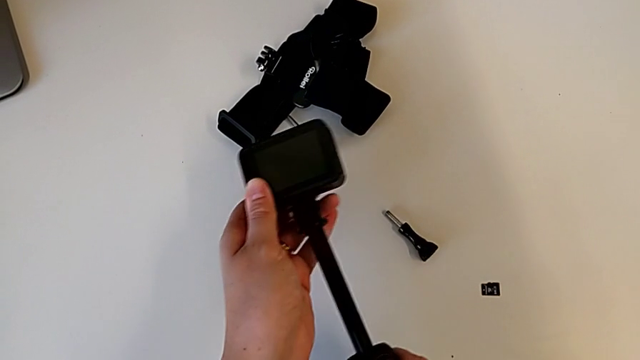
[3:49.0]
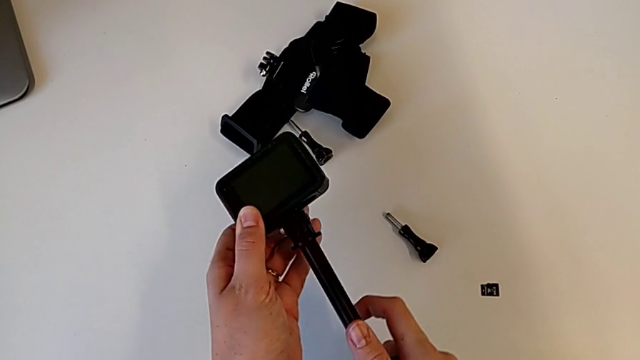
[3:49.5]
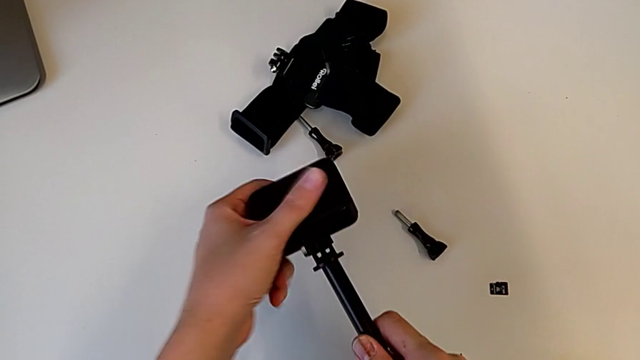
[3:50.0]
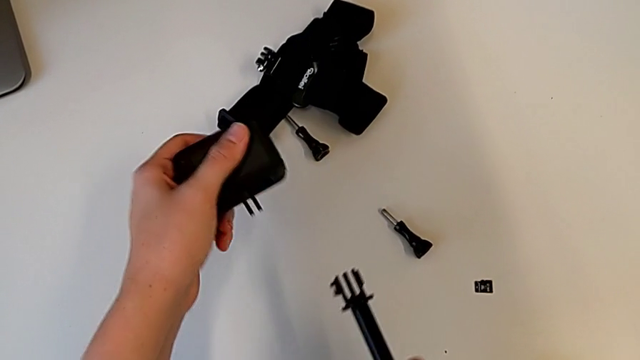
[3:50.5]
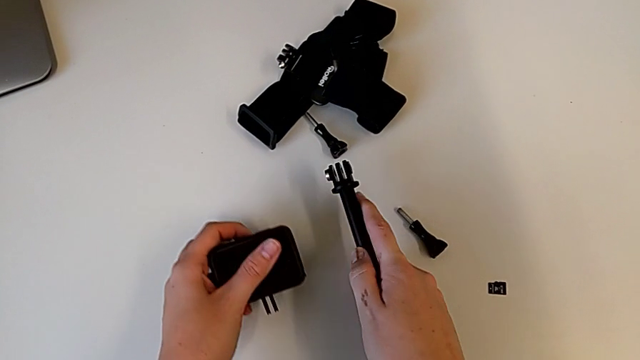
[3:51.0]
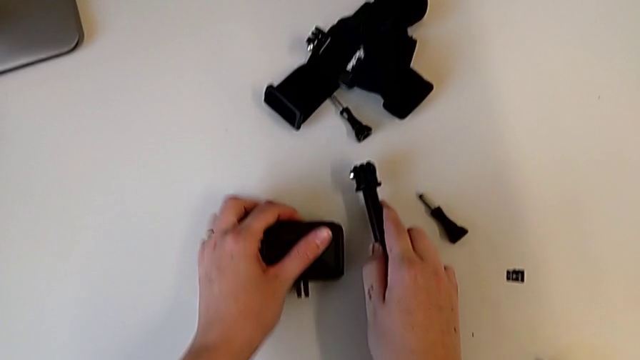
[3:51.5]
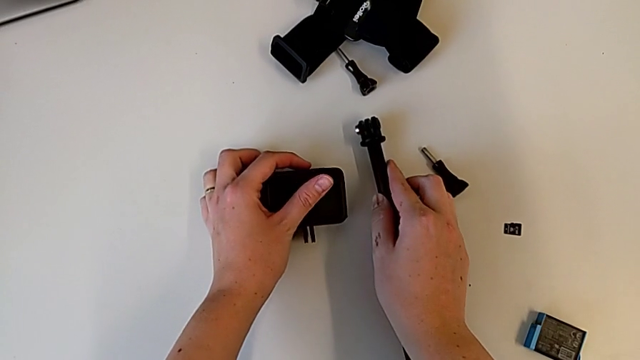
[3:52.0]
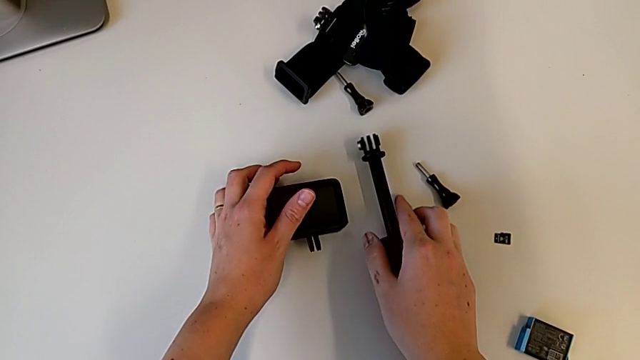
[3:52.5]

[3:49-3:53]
The camera wearer is removing the handheld grip from the GoPro. They pull the handheld grip, place it and place the GoPro.
